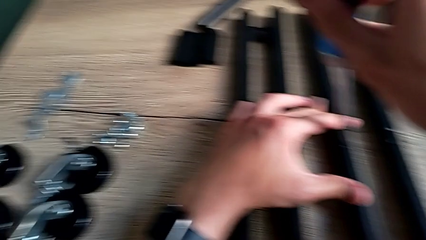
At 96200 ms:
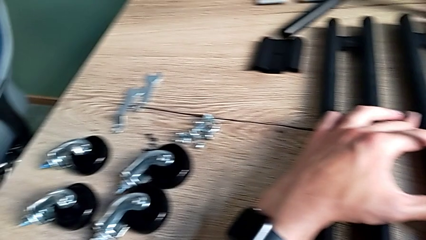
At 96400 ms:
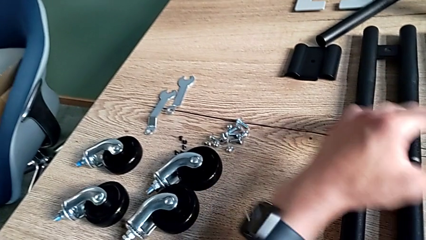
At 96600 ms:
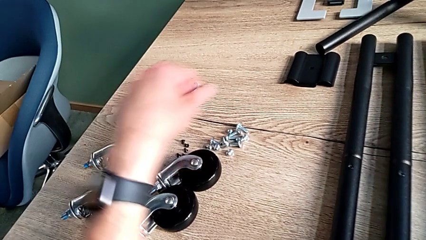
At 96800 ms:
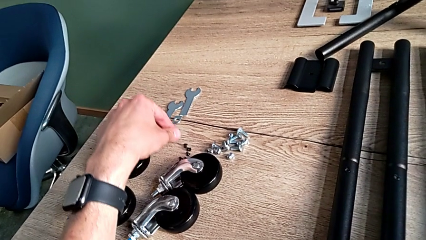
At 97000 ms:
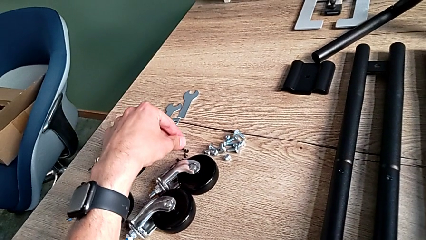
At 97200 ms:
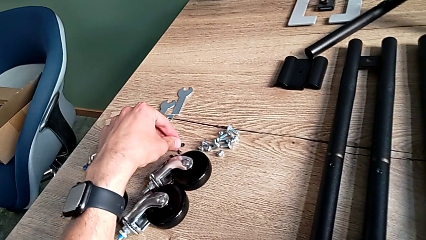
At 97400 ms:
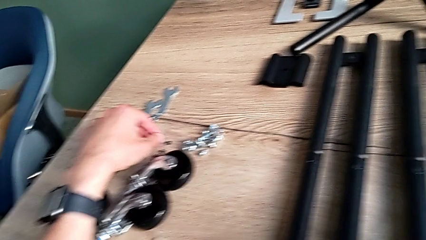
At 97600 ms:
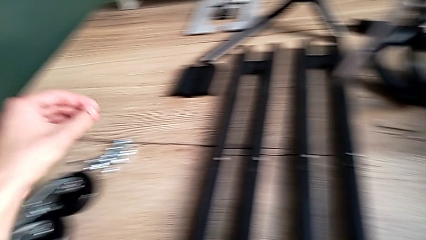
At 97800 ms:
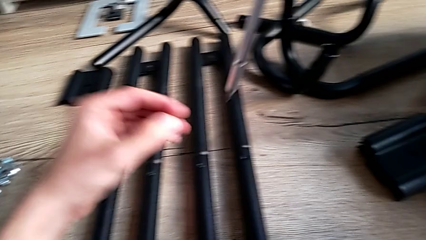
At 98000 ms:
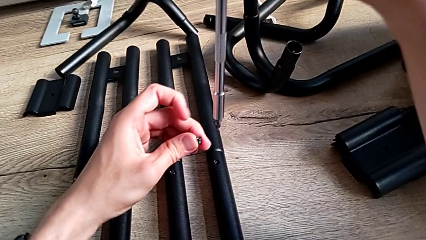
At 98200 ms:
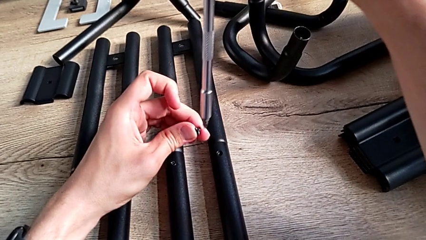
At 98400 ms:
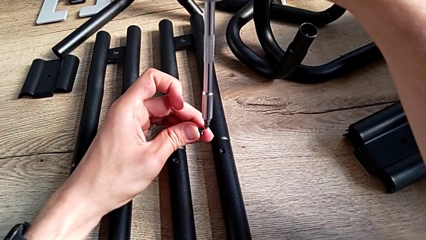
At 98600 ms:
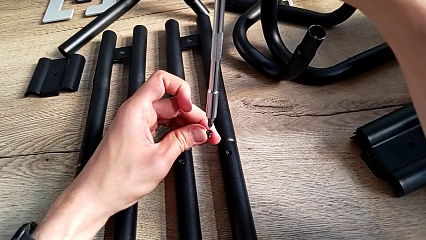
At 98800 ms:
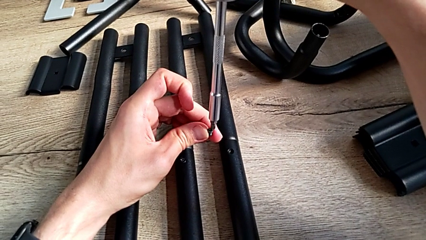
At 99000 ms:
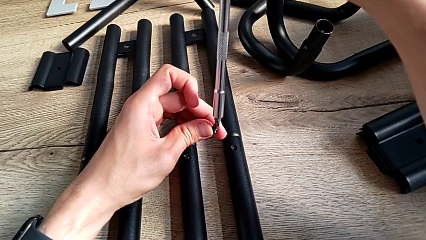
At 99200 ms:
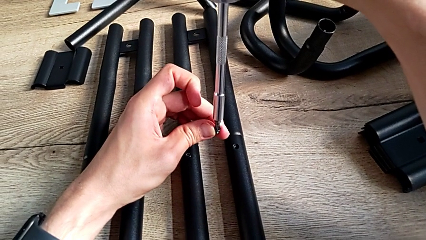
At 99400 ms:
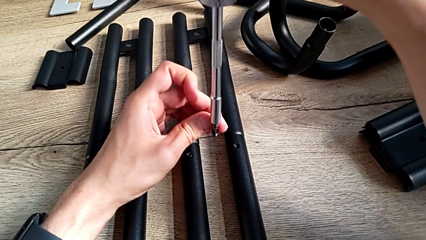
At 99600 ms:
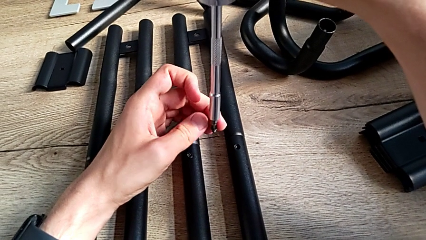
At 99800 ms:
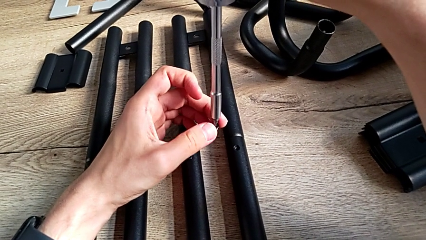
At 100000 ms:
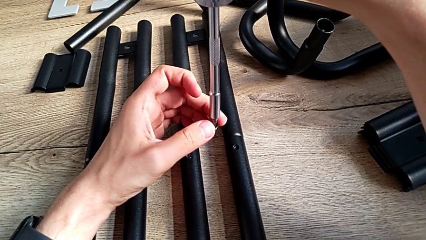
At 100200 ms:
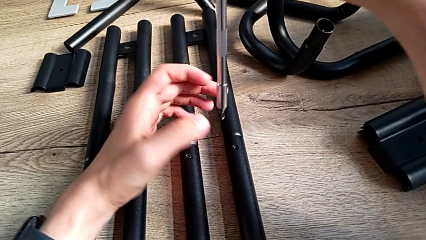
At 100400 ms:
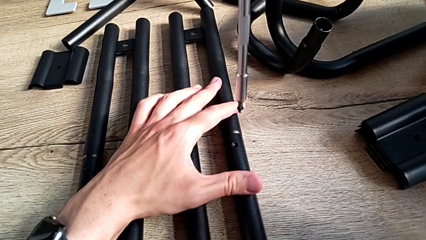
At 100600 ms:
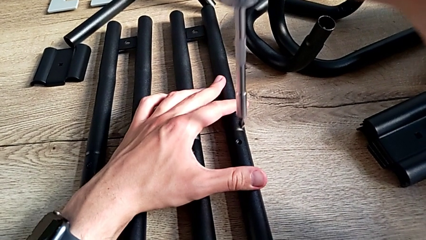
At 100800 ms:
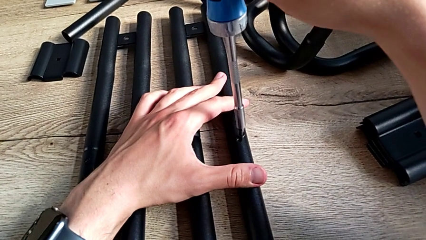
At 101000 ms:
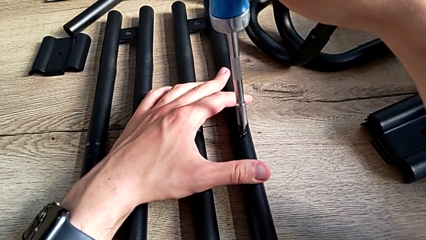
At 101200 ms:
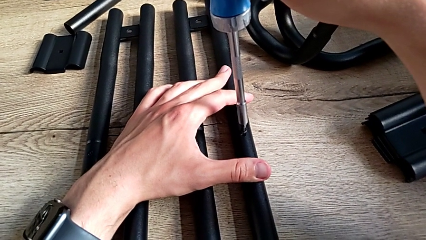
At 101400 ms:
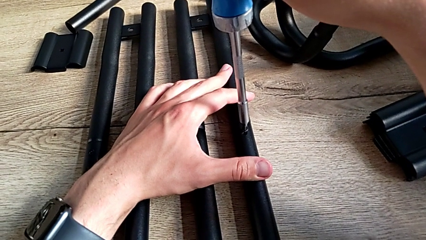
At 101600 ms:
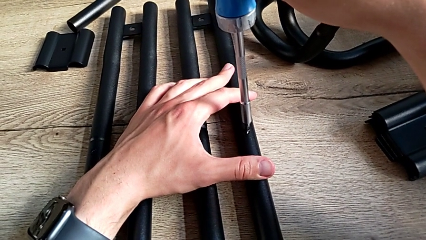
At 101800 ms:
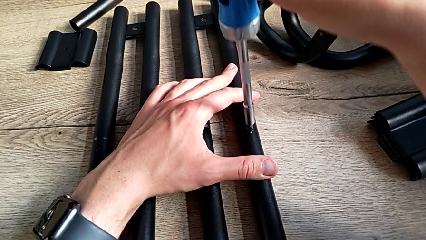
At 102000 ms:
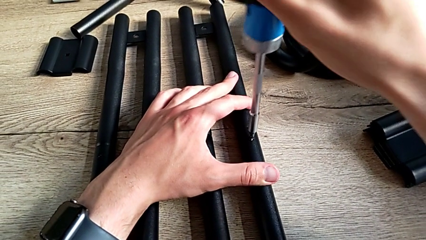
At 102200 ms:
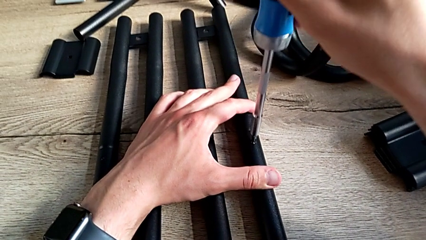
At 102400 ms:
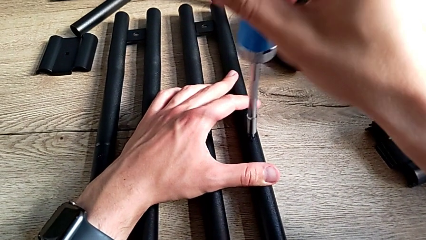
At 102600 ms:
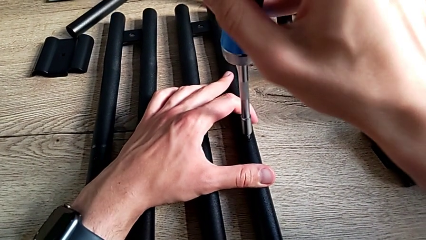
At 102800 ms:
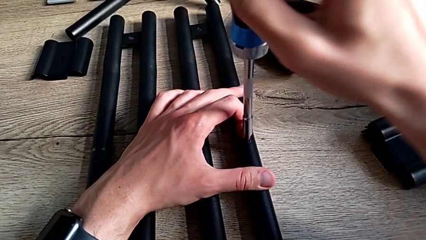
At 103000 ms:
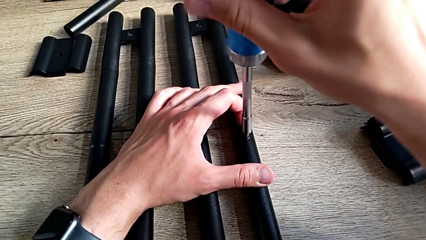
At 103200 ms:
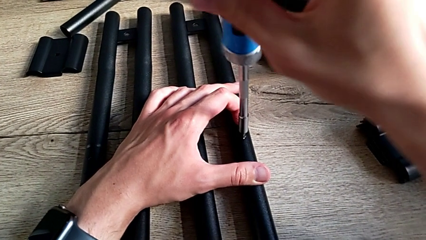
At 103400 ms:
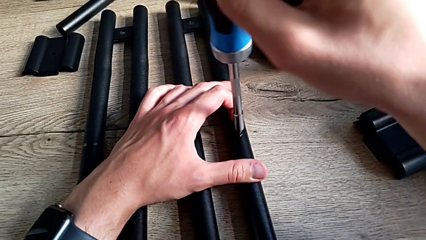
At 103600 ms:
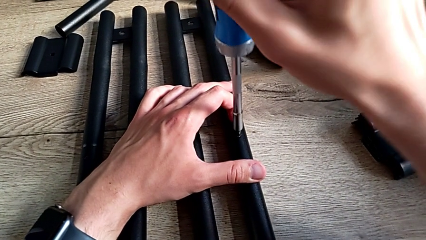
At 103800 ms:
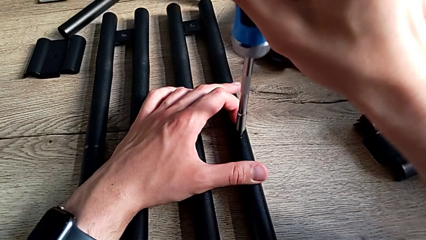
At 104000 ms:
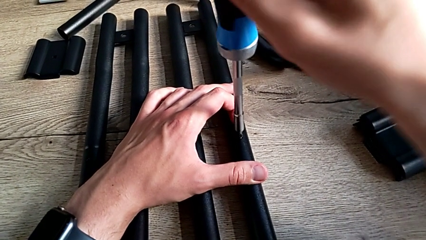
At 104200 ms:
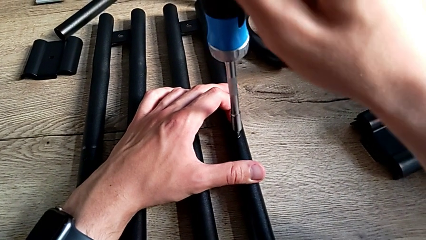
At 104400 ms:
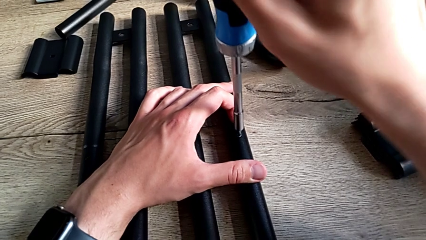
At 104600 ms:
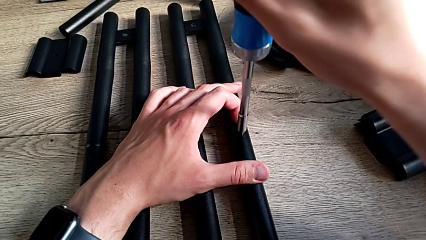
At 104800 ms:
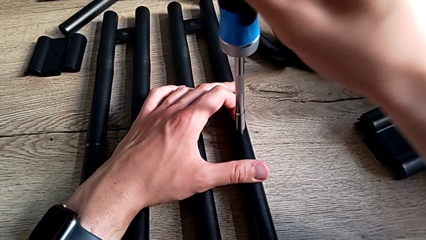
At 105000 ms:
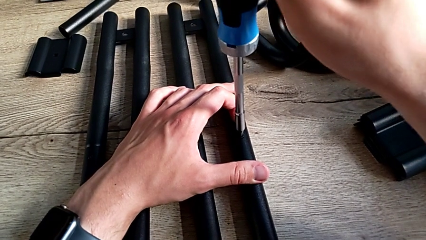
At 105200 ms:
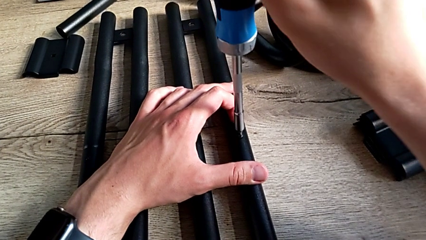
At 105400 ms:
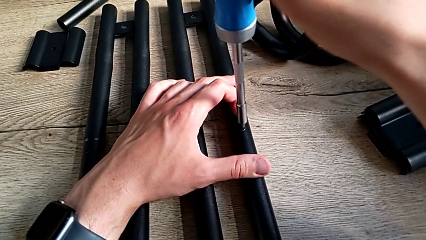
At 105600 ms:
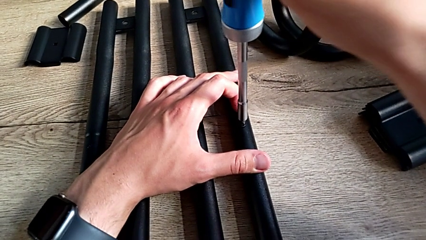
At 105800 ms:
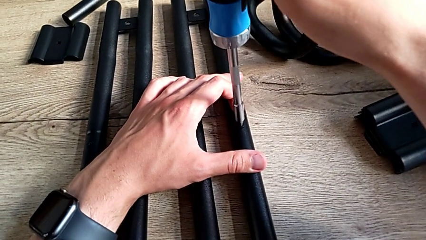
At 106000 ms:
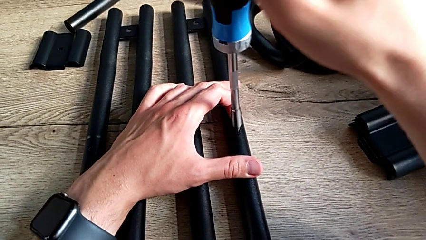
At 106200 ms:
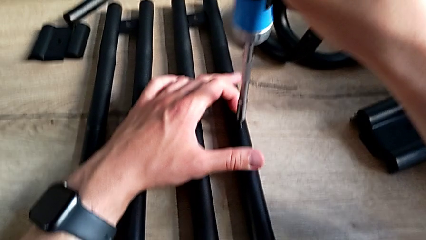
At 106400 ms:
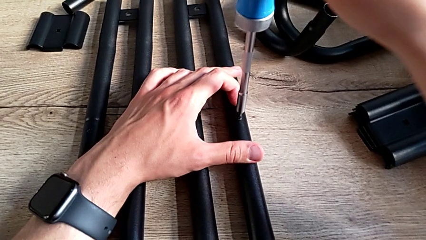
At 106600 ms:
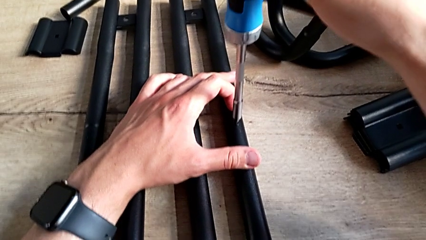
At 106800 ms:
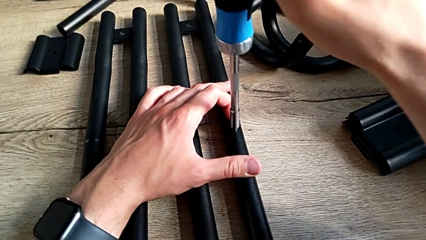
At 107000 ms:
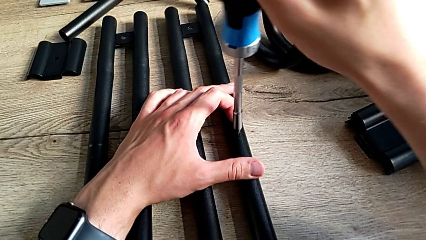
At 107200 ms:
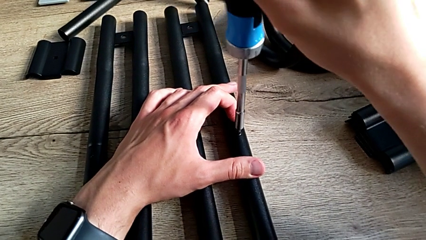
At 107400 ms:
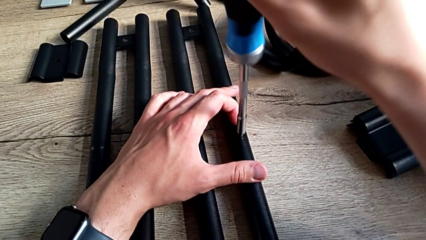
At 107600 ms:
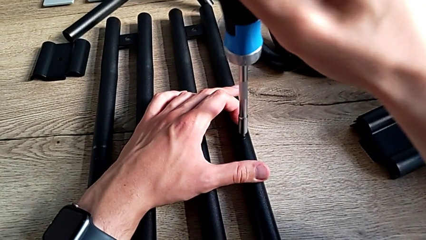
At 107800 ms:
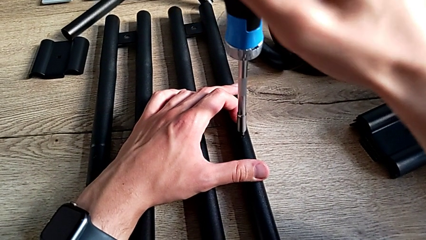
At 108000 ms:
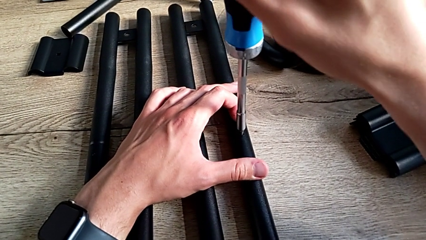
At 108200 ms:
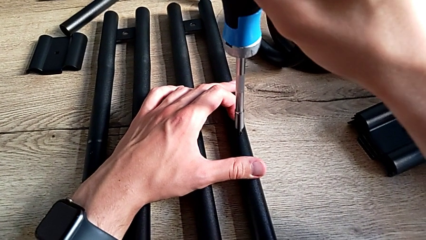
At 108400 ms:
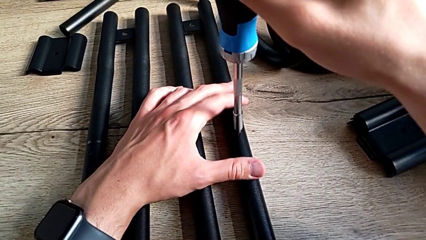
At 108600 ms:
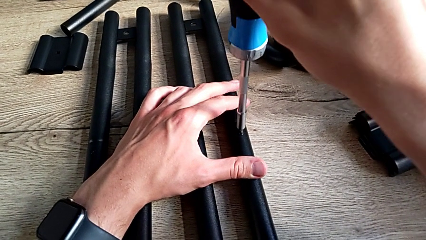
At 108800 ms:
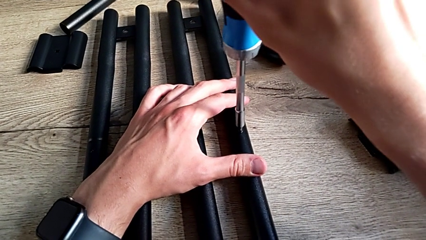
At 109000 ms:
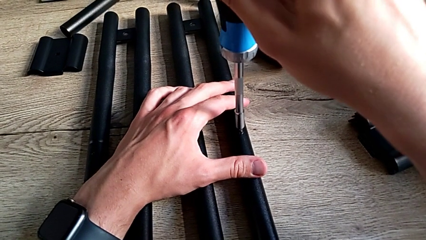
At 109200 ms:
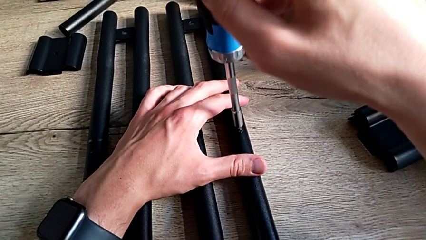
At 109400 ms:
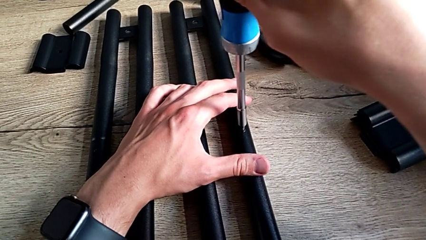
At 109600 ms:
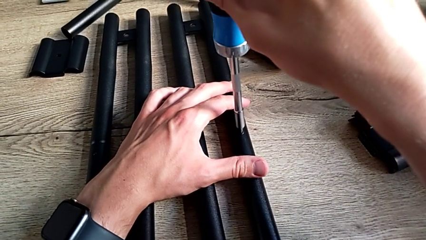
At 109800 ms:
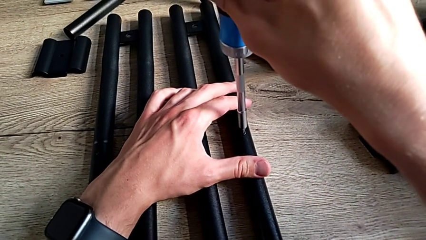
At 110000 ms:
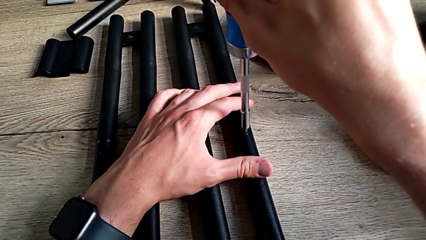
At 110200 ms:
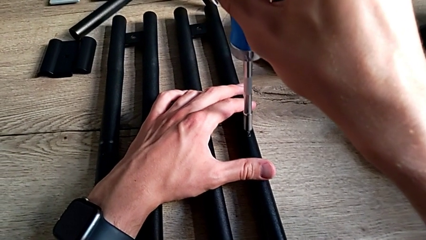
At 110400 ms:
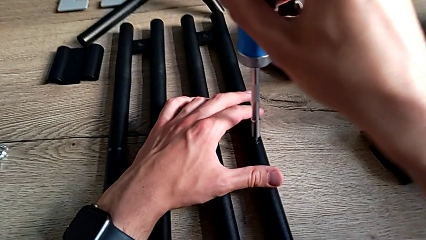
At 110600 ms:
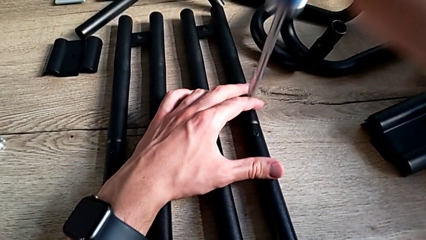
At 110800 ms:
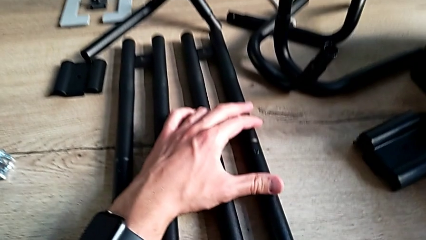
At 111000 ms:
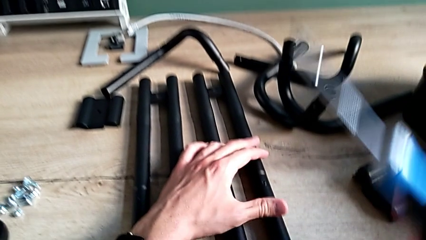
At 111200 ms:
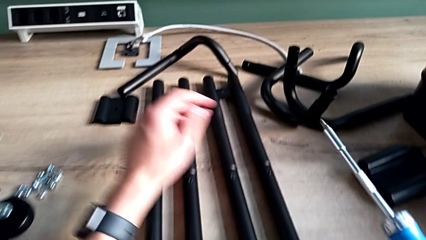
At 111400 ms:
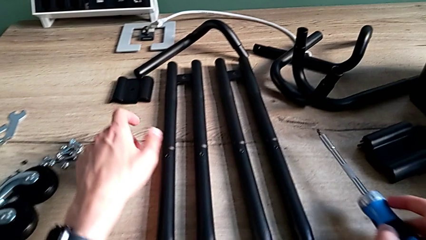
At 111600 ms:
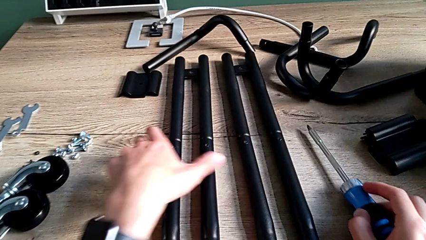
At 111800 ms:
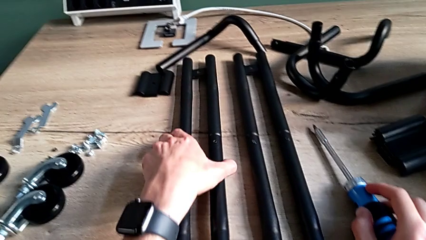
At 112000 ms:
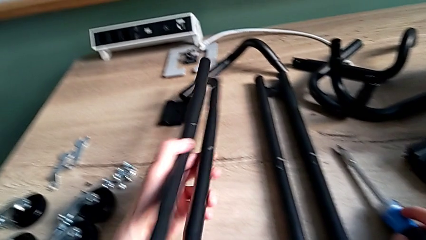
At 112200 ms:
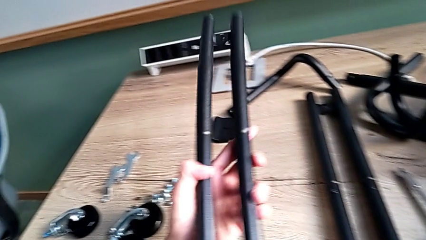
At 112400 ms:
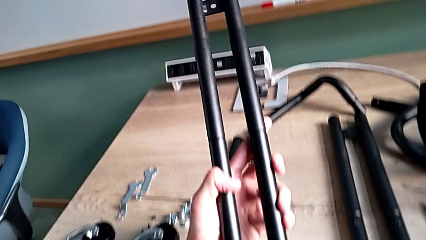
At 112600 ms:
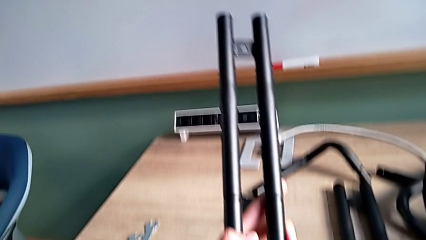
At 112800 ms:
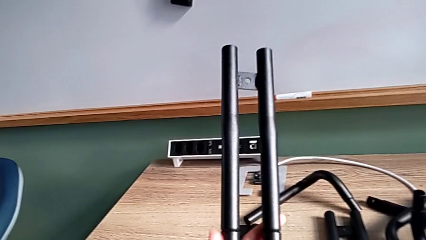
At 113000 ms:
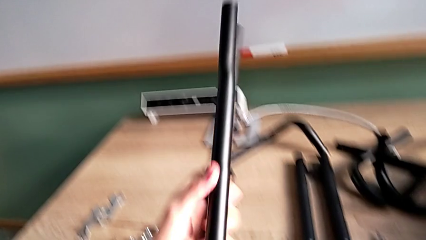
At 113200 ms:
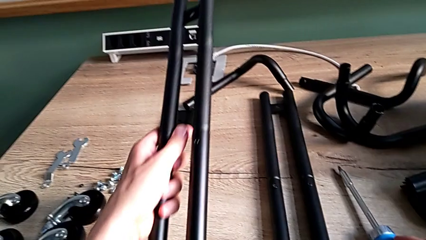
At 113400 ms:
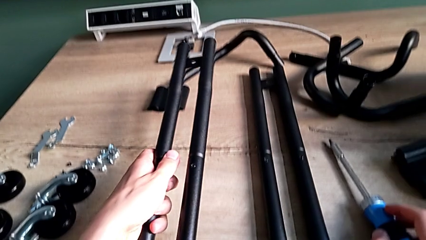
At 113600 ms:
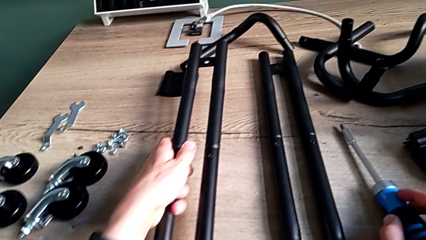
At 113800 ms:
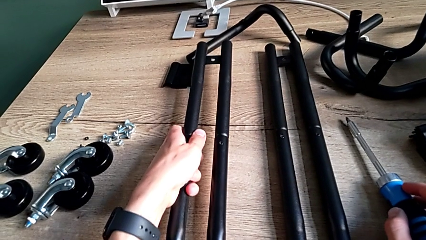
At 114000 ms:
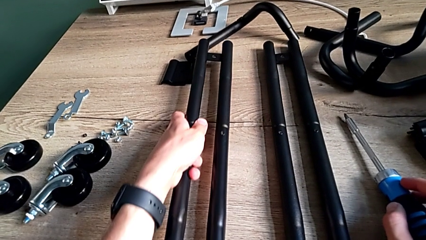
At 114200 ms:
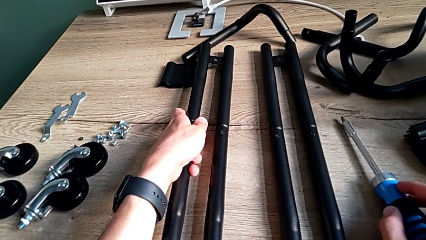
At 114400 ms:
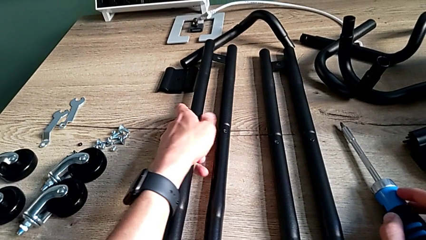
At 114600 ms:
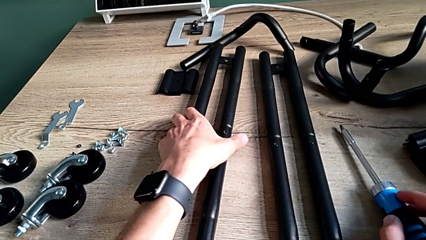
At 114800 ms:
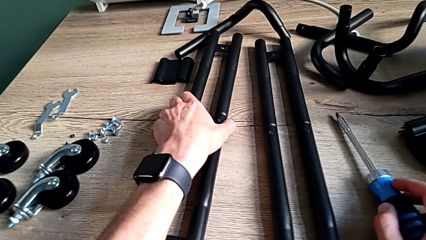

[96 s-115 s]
The camera wearer is assembling the side bars. They grab the fourth screw, place it, insert it, screw it, withdraw the screwdriver, grab the first leg, inspect it and place it.
